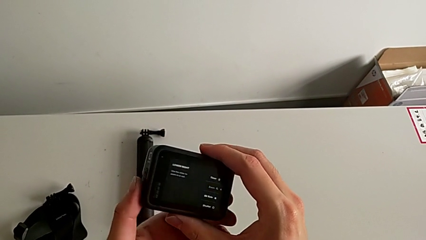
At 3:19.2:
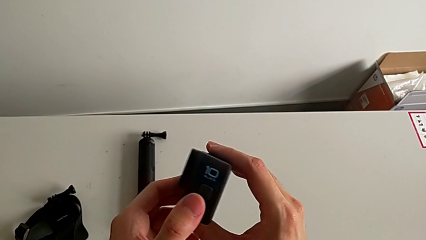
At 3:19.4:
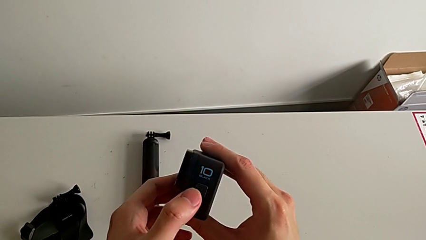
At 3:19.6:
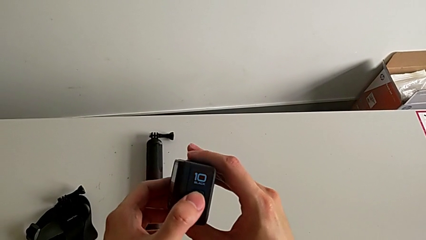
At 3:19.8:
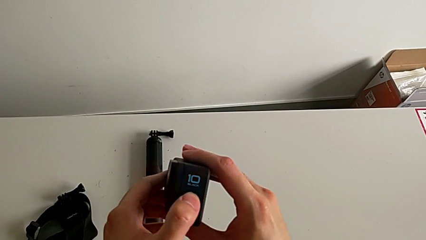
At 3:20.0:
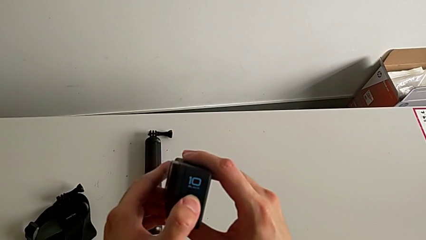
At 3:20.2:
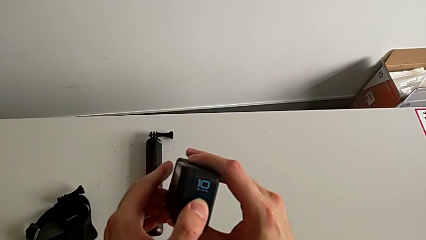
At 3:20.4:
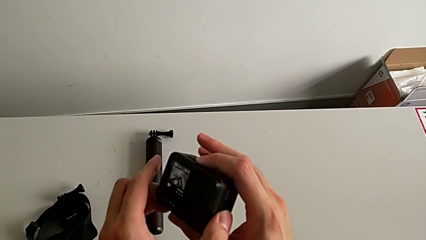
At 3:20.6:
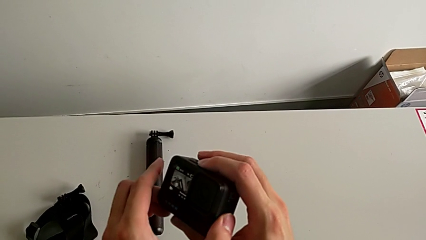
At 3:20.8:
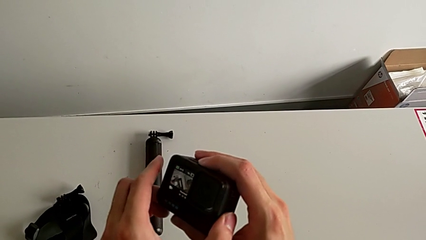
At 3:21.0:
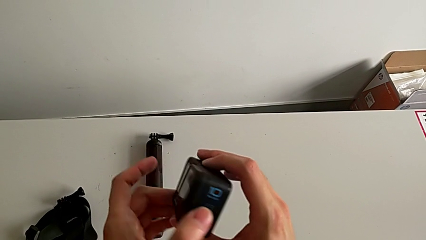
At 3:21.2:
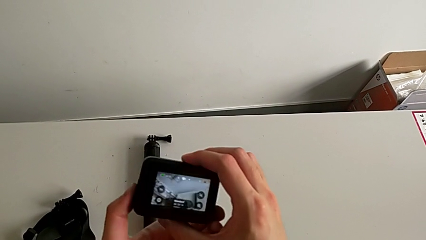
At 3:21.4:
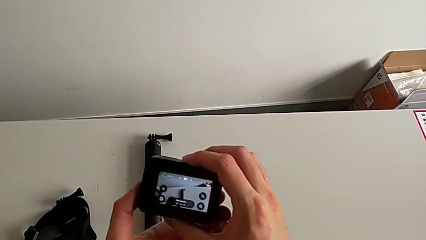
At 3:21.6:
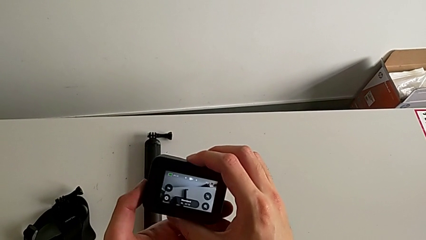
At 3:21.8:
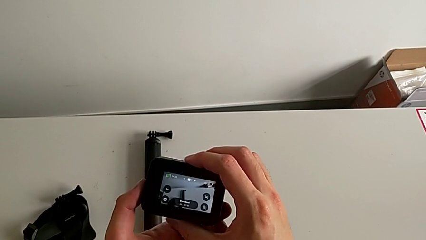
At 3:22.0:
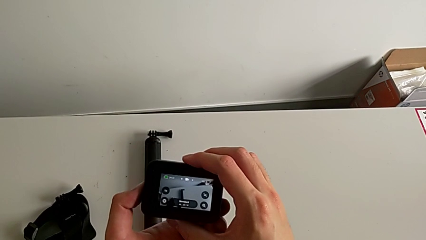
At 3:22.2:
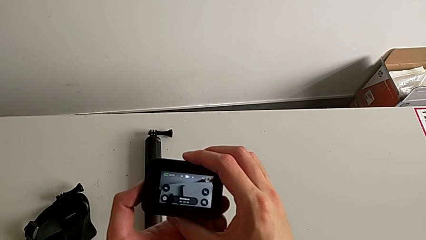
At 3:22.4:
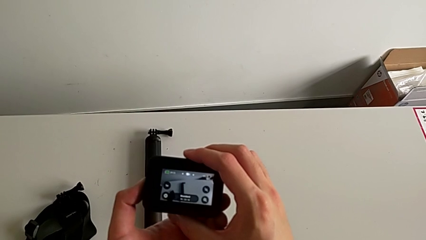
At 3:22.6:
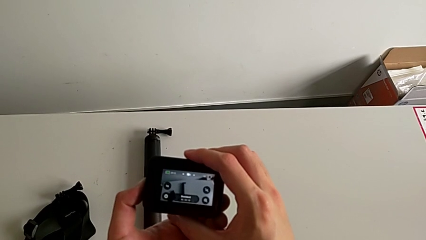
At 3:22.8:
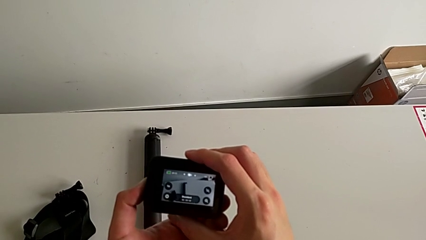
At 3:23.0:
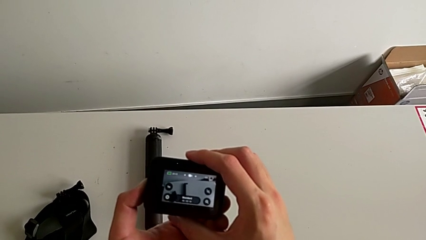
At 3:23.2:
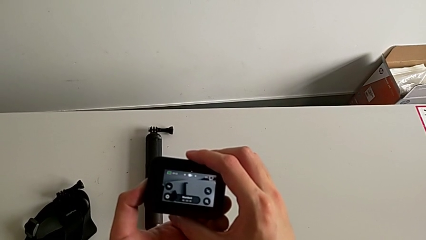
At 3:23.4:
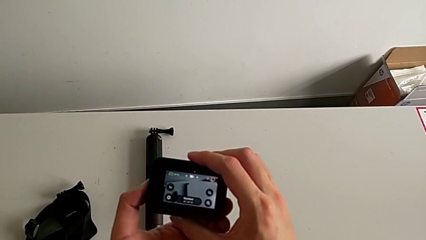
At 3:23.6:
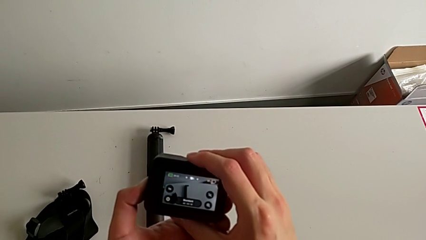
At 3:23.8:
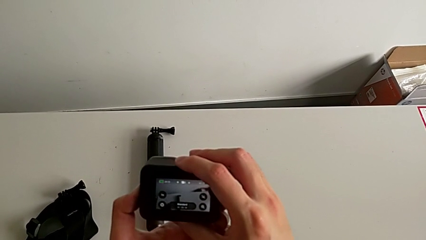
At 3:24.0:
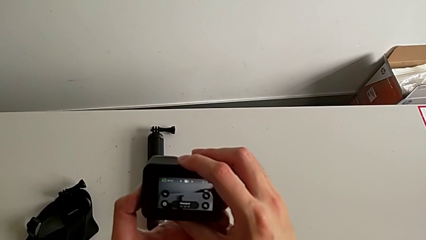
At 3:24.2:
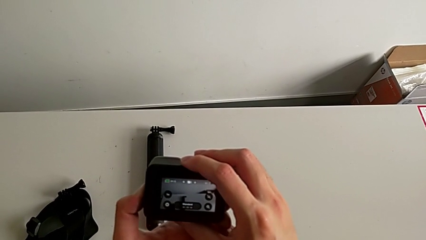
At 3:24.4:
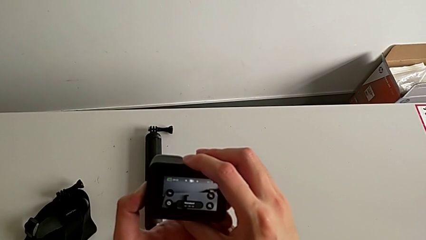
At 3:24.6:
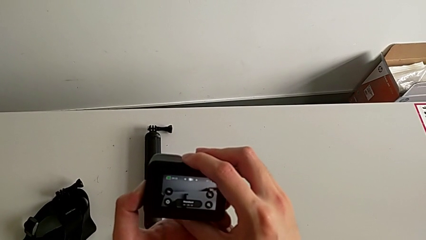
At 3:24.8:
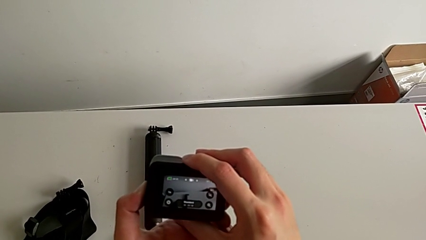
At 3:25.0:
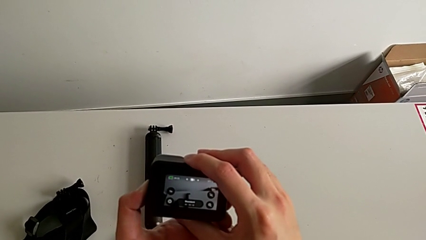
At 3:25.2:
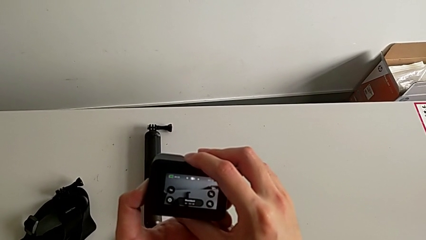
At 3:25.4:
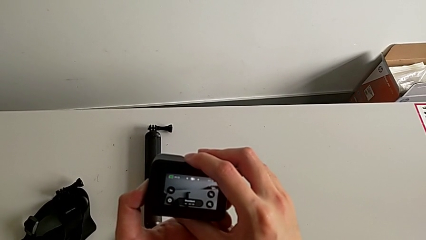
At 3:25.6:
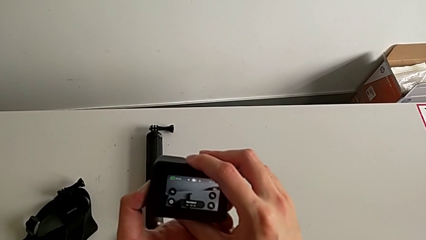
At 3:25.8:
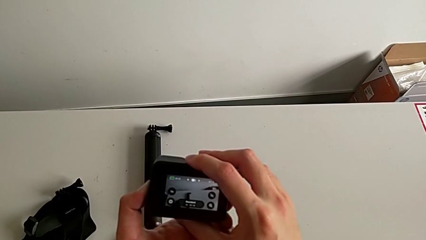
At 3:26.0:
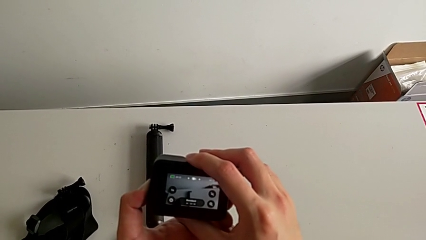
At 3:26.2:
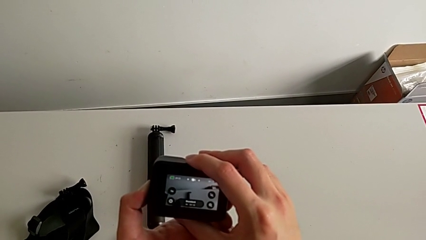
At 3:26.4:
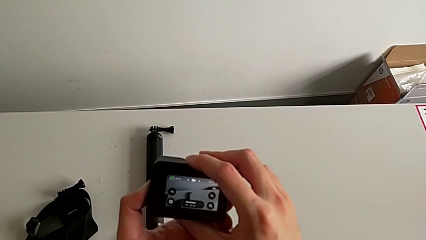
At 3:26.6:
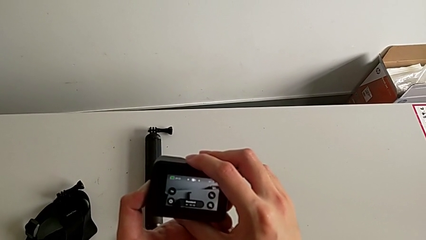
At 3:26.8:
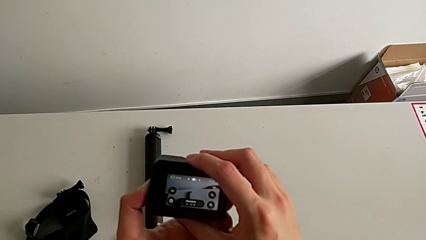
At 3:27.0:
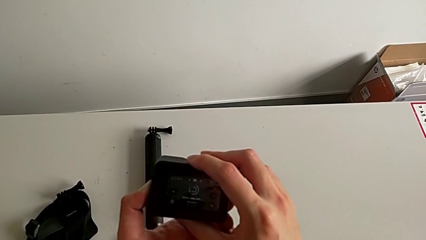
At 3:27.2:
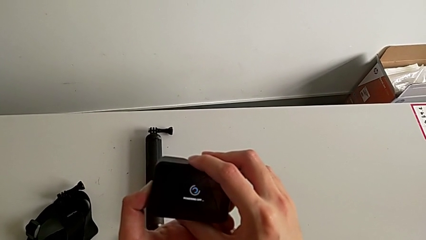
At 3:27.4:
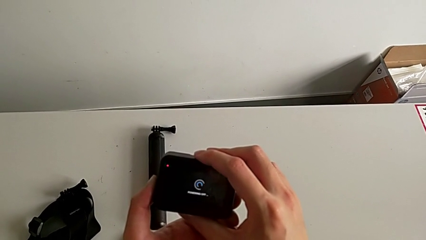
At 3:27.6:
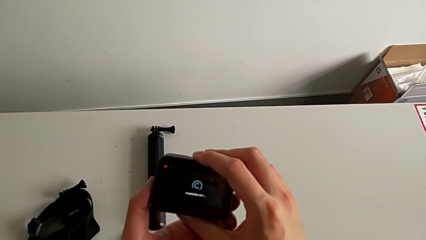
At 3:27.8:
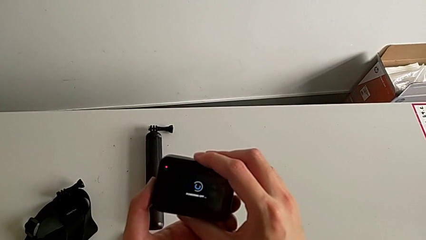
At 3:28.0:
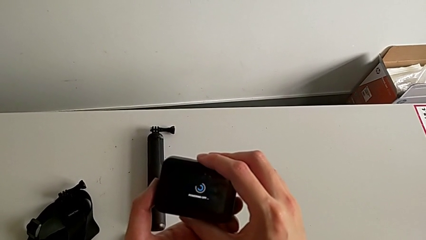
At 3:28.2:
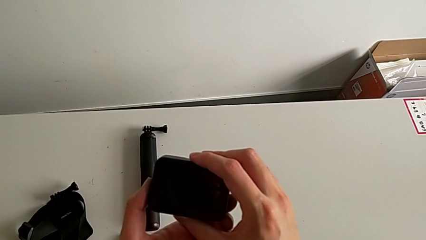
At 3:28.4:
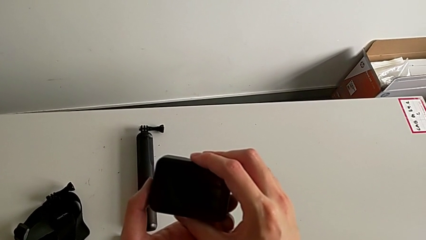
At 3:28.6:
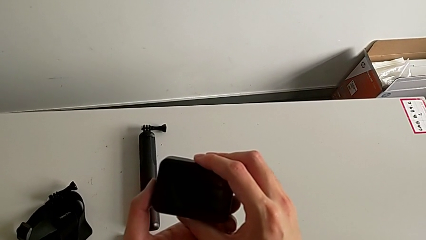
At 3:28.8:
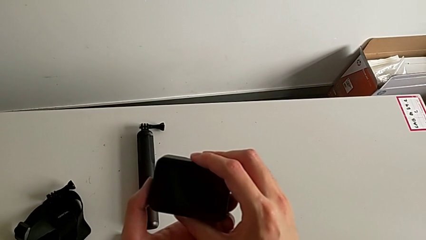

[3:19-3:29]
The camera wearer turns off their GoPro. They press the button twice.

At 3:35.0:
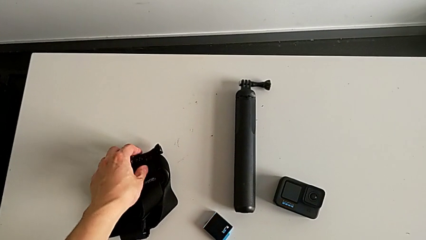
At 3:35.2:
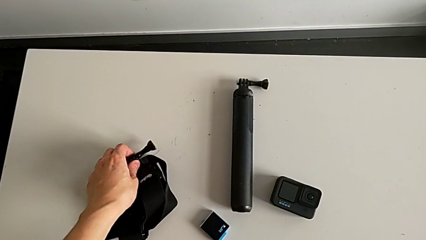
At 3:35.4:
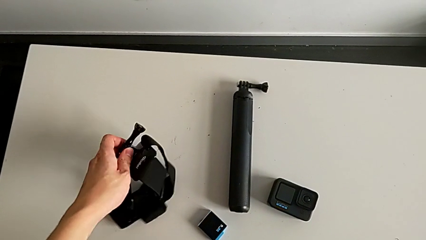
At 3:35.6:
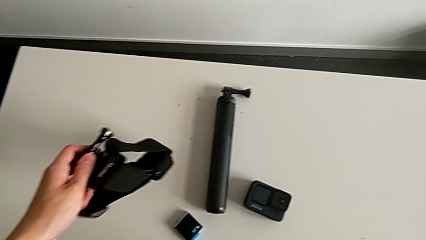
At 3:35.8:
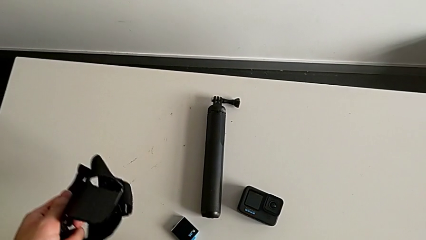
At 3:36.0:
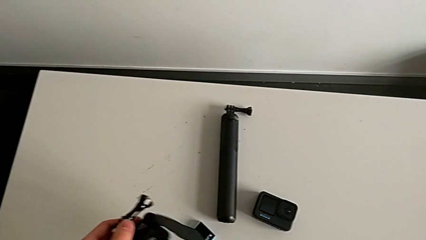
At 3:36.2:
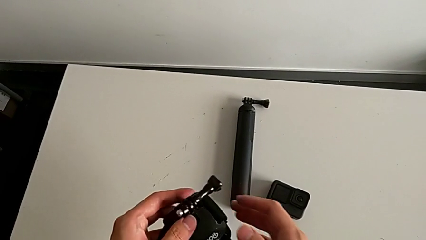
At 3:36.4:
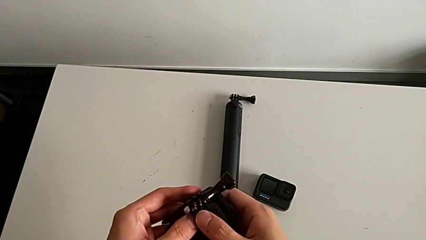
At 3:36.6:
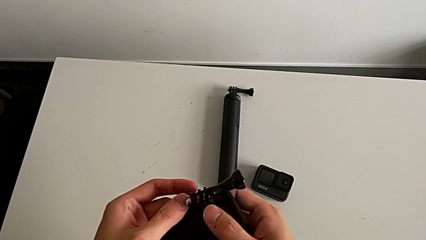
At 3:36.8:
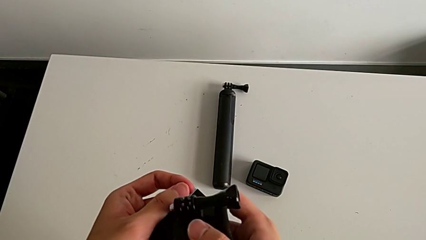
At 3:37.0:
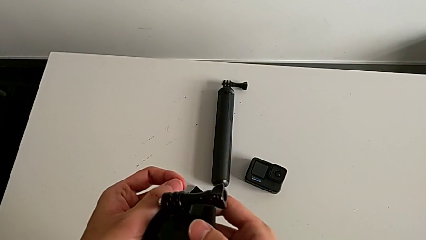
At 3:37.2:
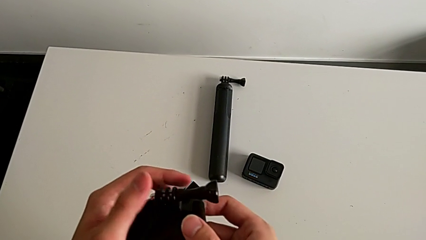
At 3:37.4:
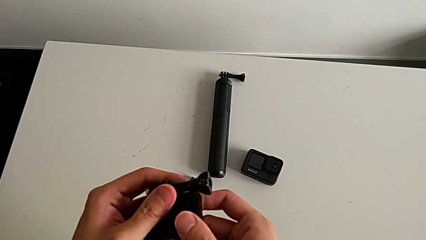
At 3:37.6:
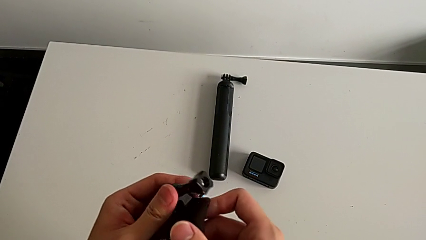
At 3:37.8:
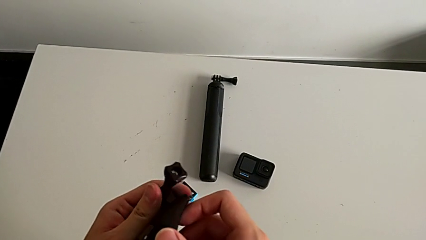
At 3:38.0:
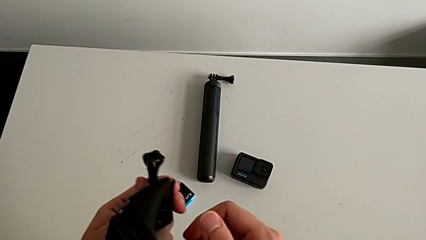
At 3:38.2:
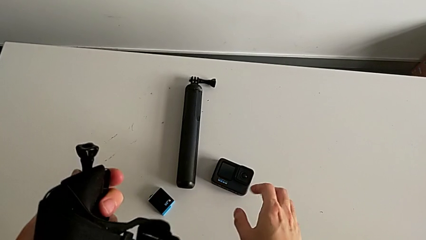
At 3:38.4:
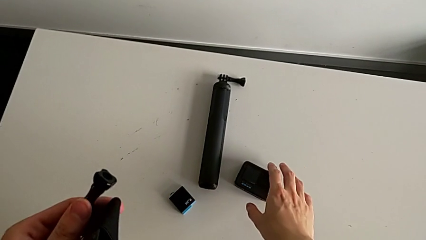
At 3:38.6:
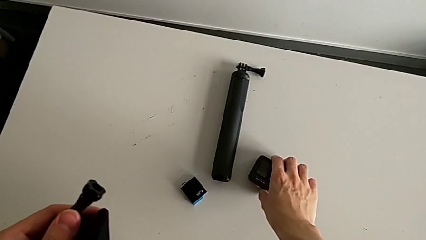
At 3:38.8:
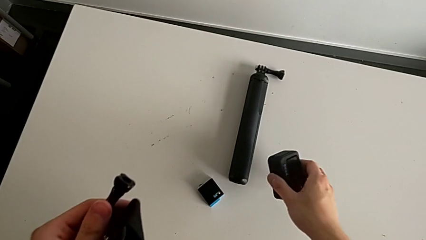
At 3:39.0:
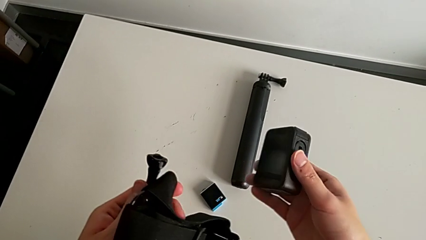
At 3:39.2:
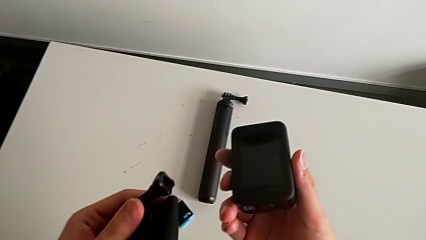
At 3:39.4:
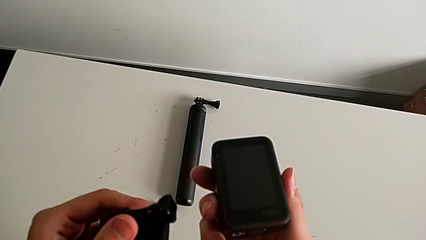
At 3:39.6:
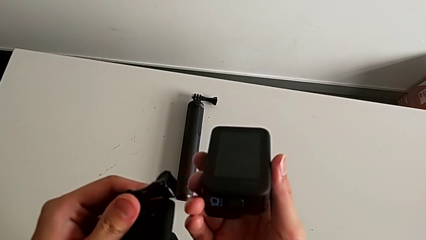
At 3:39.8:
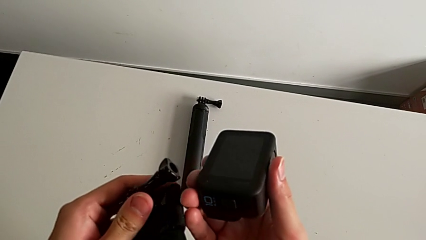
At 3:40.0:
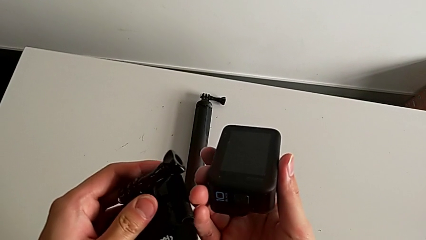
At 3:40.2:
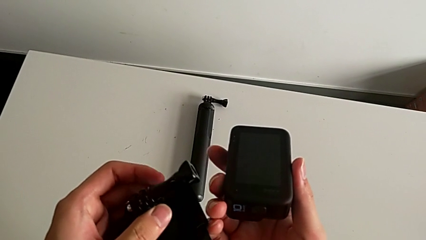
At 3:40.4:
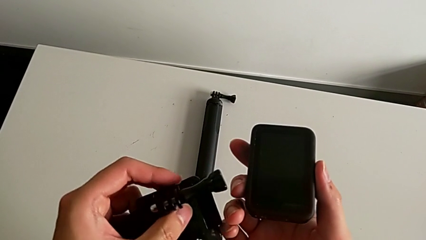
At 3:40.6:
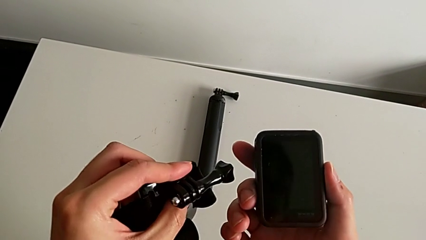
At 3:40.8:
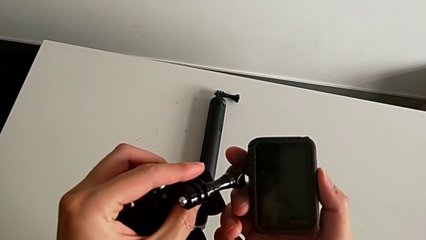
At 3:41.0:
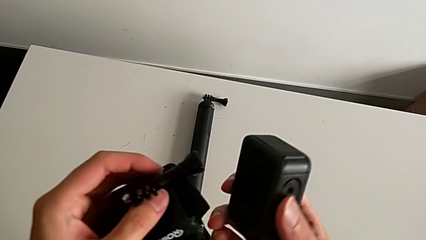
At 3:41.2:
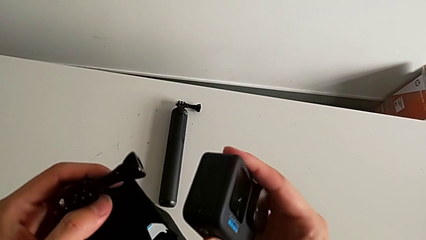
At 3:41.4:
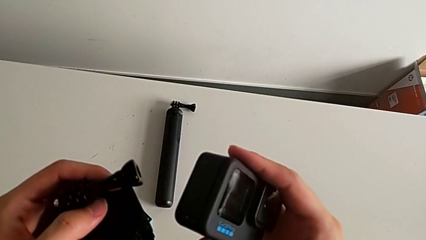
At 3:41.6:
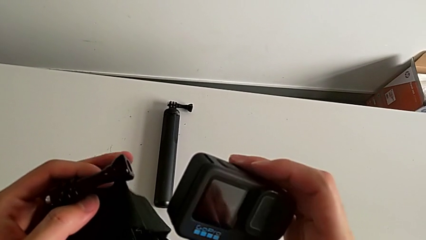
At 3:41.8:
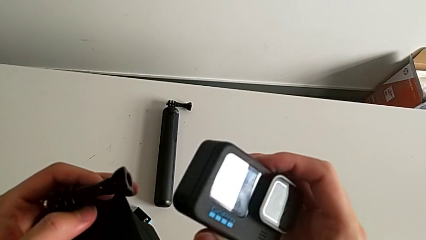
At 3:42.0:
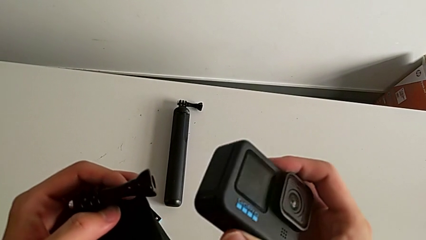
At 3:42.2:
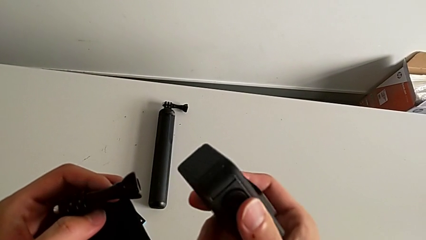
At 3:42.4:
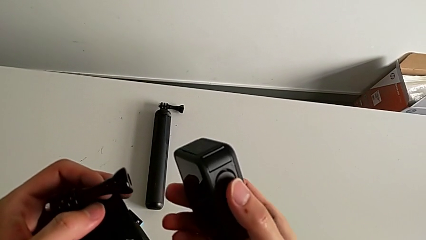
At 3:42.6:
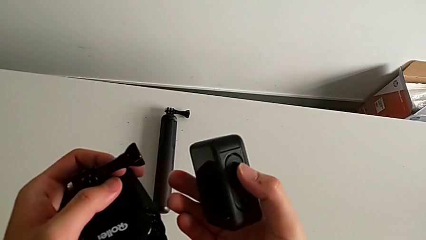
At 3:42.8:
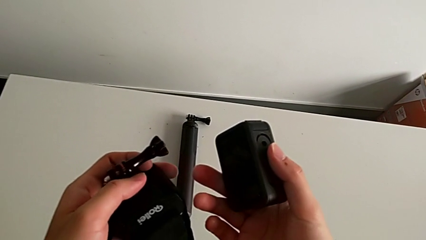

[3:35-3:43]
The camera wearer is mounting a GoPro on a strip. They grab the strap, grab the GoPro and rotate it.
